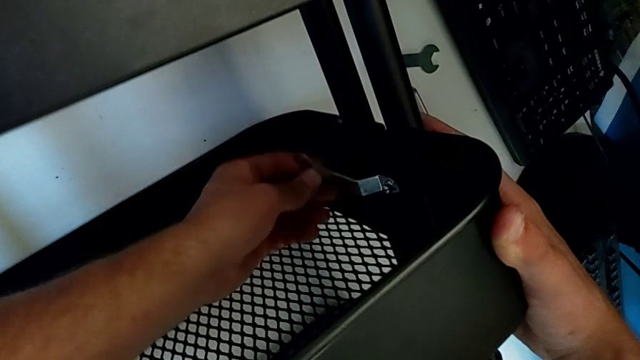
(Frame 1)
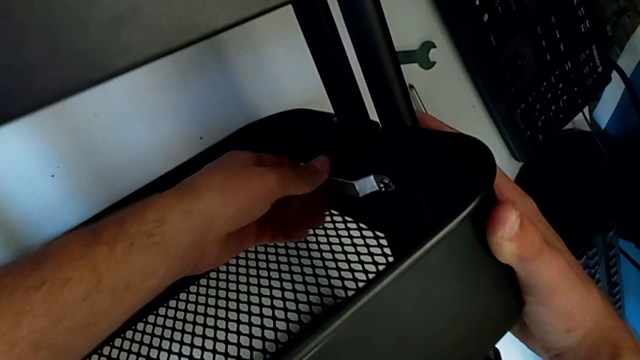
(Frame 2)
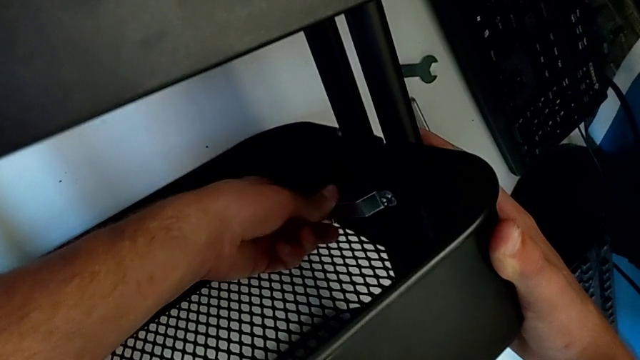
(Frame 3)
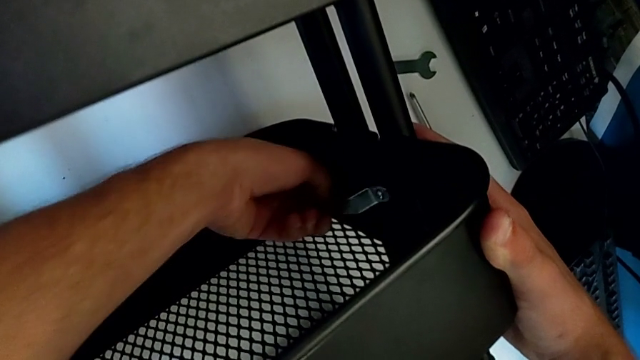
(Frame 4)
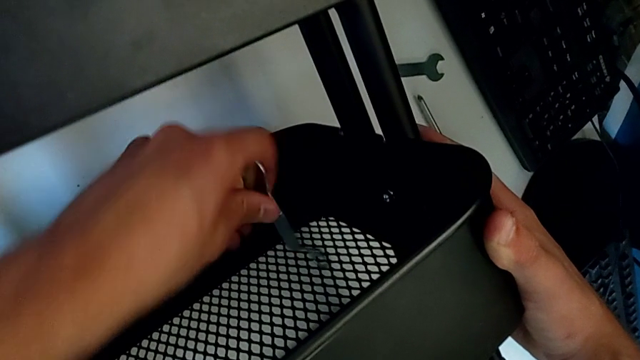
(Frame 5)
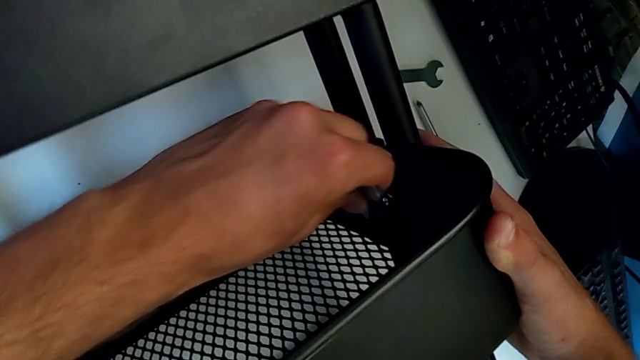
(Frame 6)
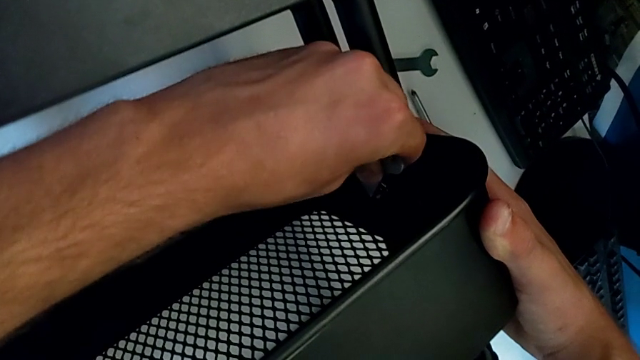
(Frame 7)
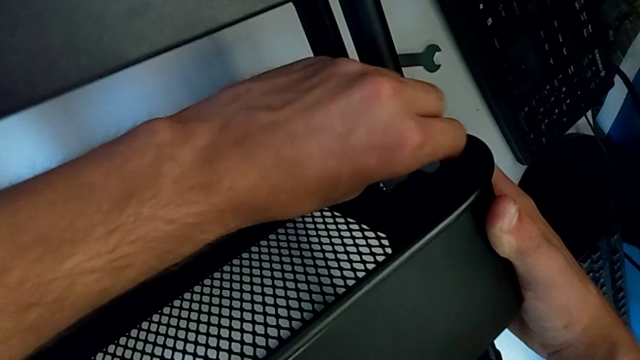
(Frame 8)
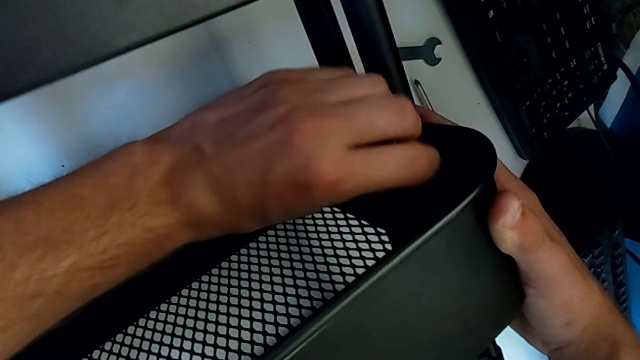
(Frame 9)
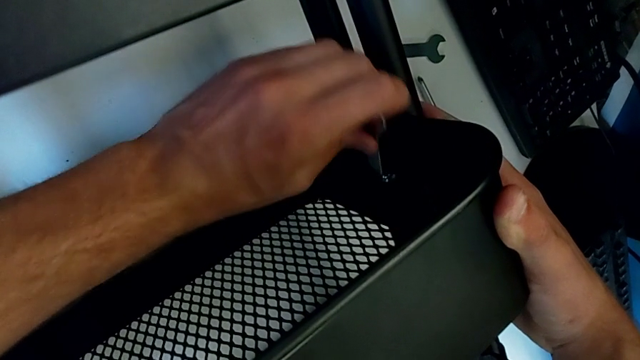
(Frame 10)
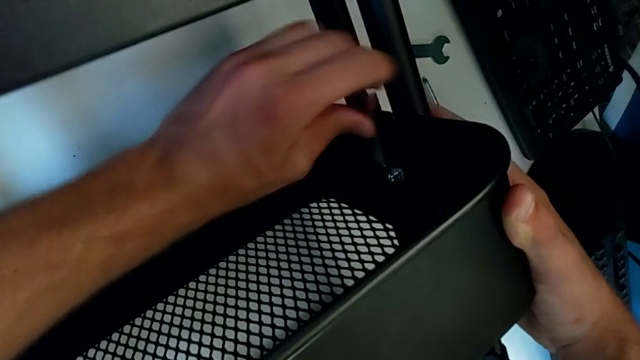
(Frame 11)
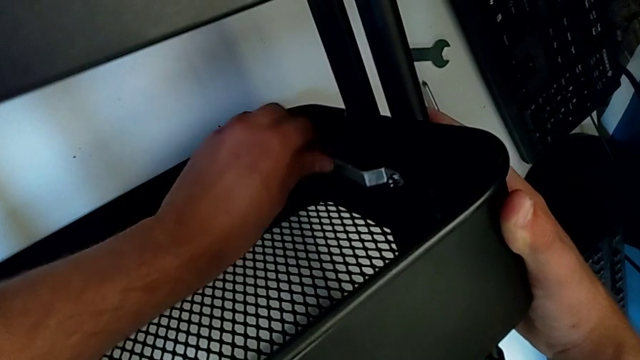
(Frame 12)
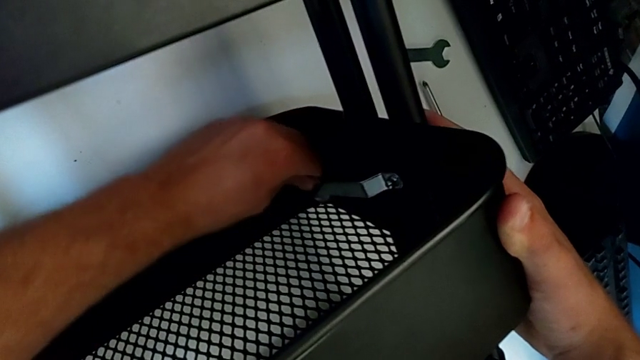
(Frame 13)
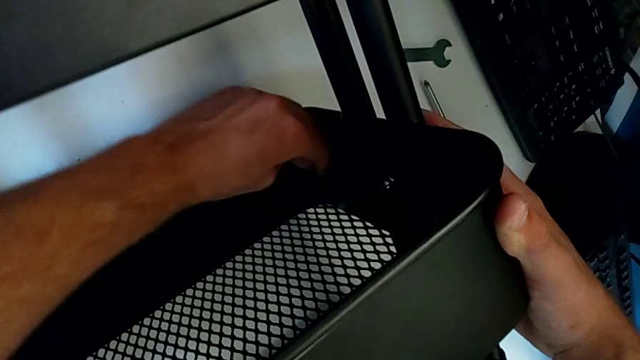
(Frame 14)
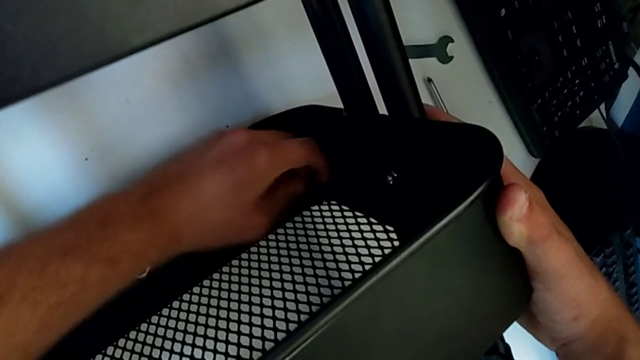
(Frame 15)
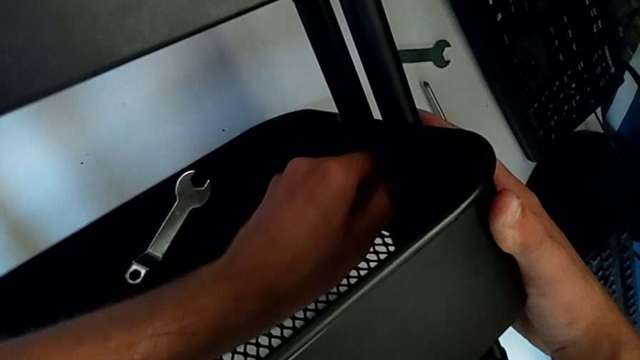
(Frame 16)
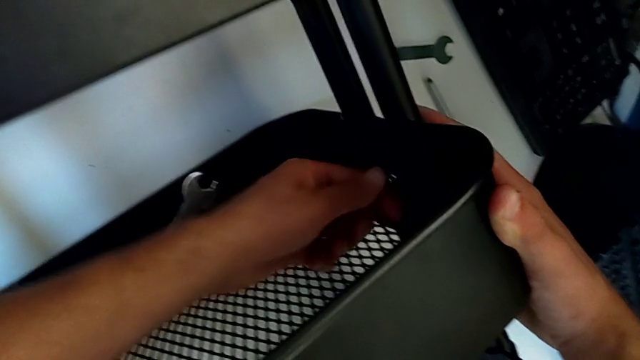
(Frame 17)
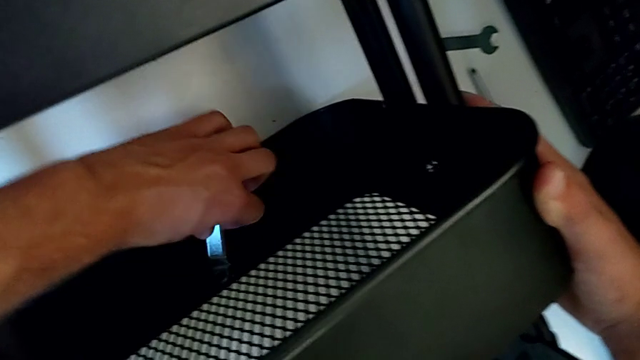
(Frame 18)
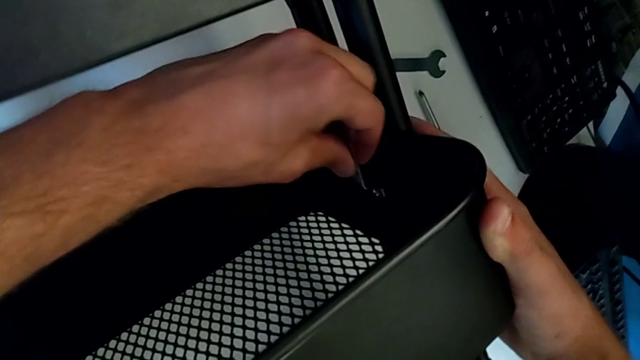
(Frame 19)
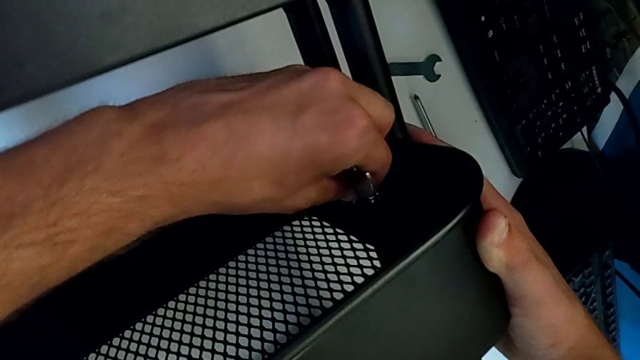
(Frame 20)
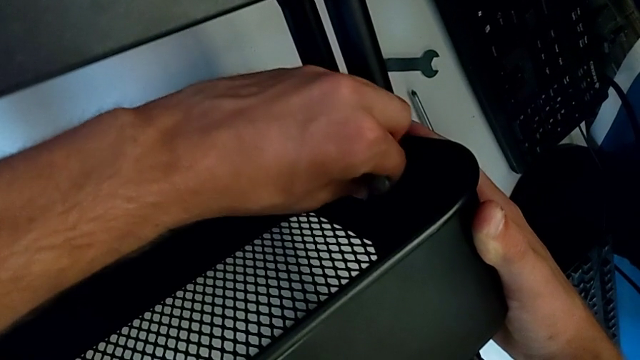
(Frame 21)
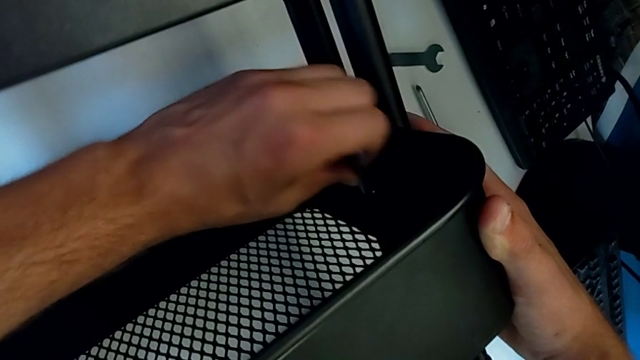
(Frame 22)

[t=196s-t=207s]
The camera wearer is disassembling the second bolt from the middle tray. They keep unscrewing the hexagon cap nut, withdraw the hexagonal wrench, unscrew the hexagon cap nut, grab the hexagonal wrench and insert it.

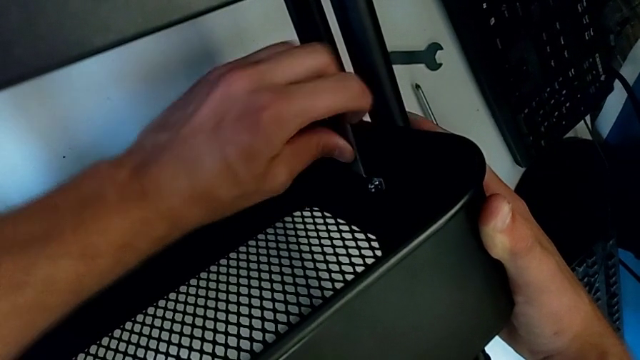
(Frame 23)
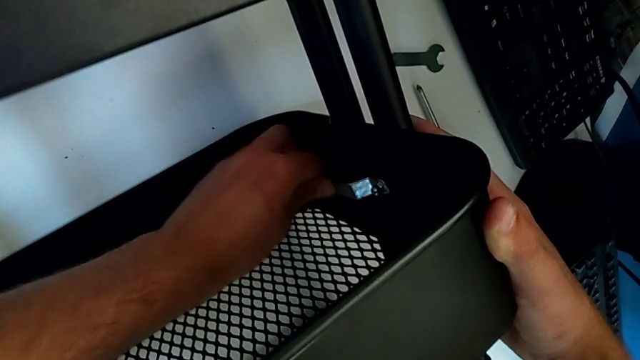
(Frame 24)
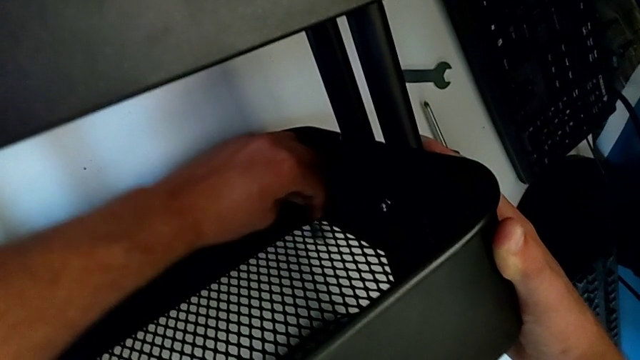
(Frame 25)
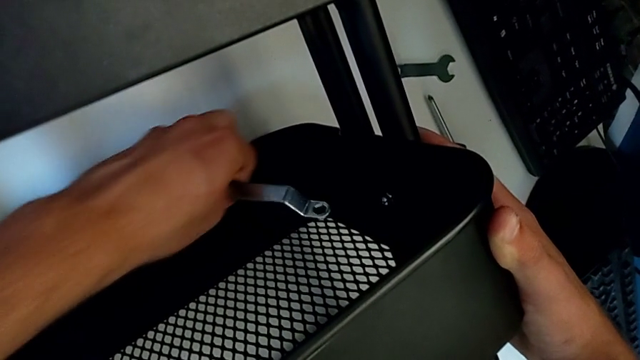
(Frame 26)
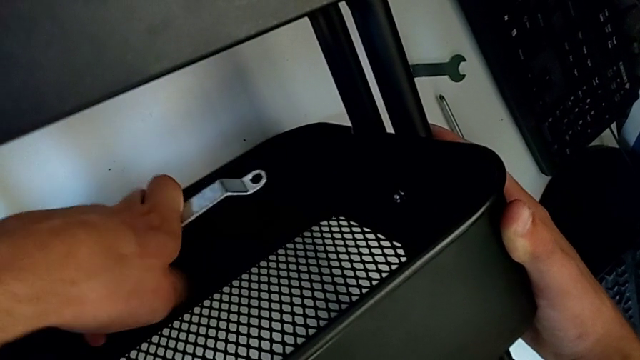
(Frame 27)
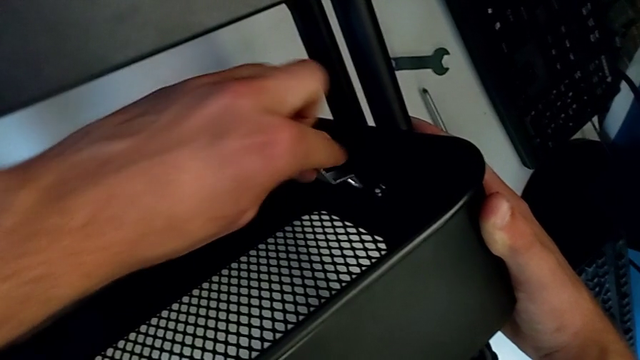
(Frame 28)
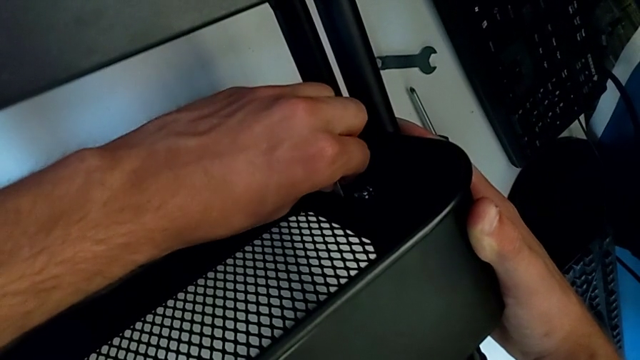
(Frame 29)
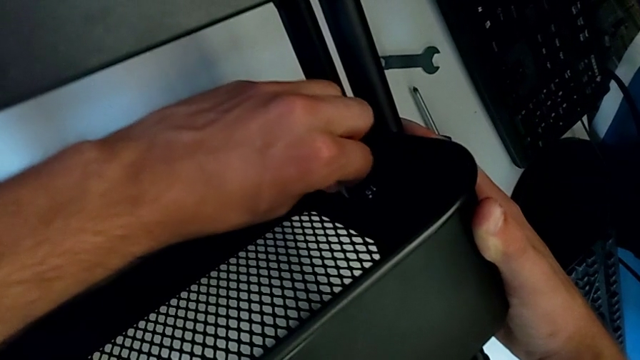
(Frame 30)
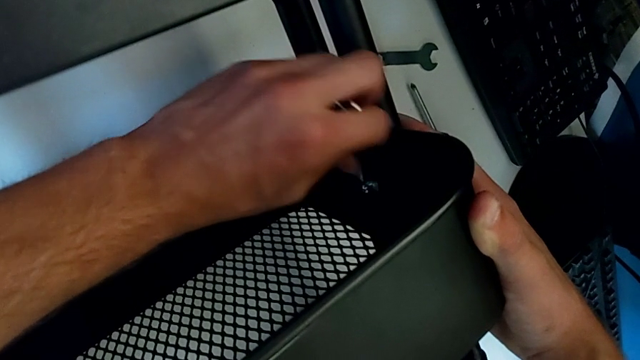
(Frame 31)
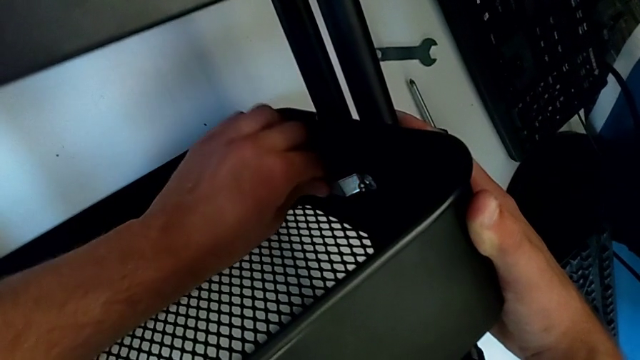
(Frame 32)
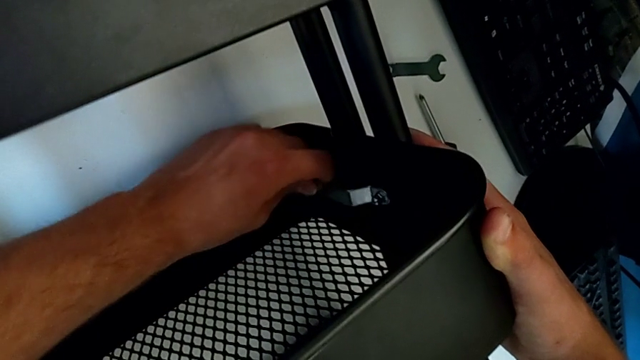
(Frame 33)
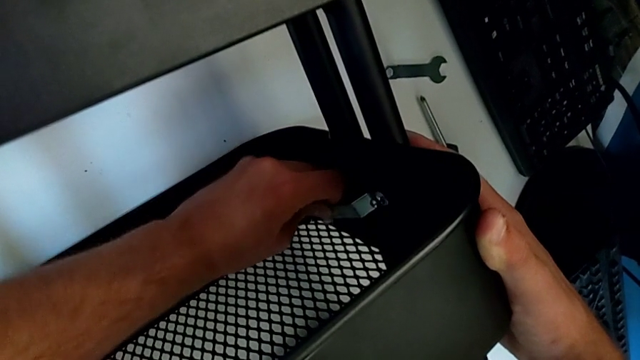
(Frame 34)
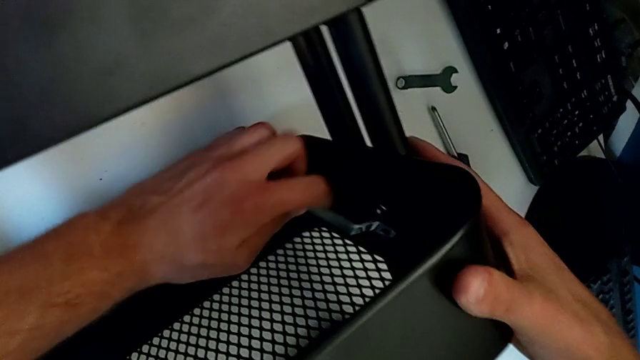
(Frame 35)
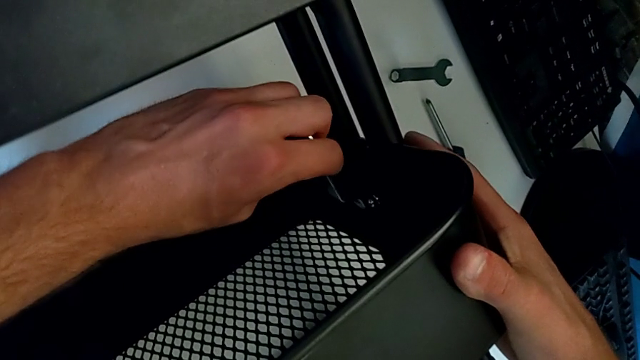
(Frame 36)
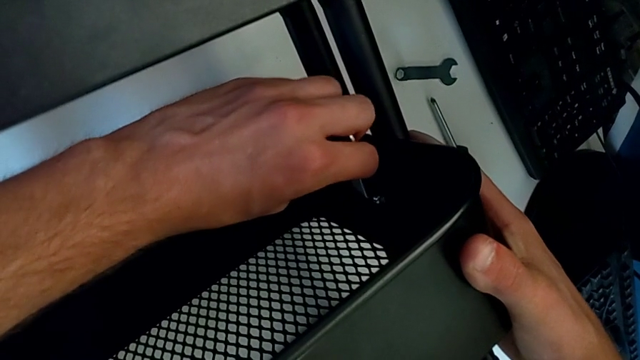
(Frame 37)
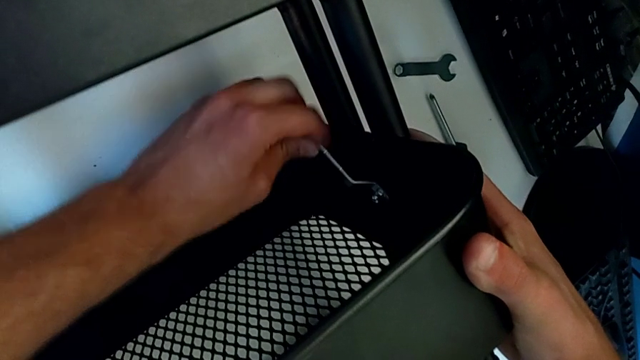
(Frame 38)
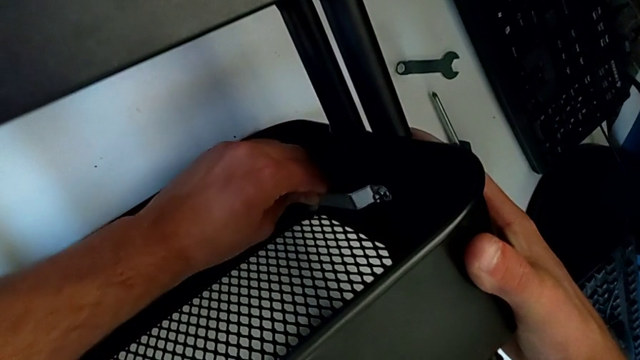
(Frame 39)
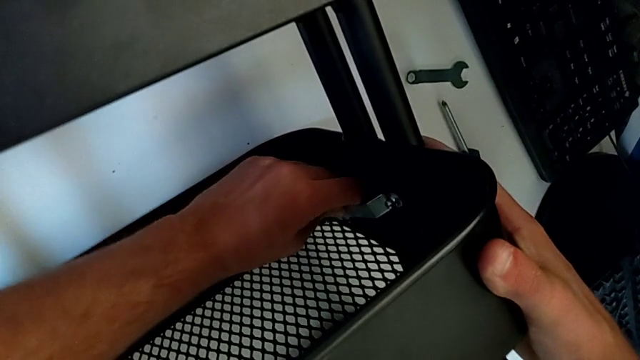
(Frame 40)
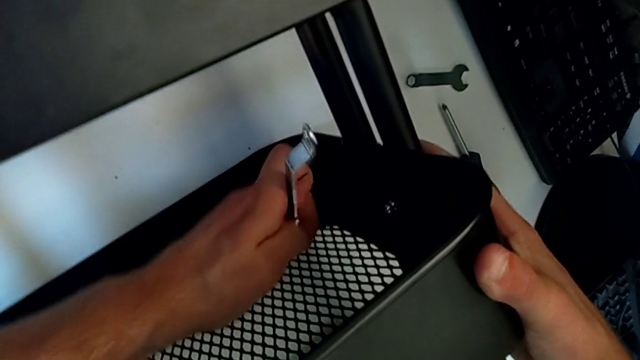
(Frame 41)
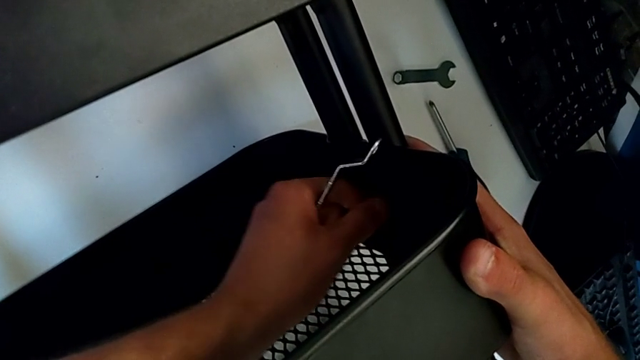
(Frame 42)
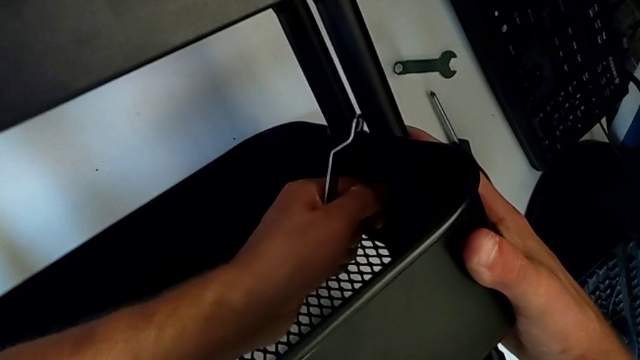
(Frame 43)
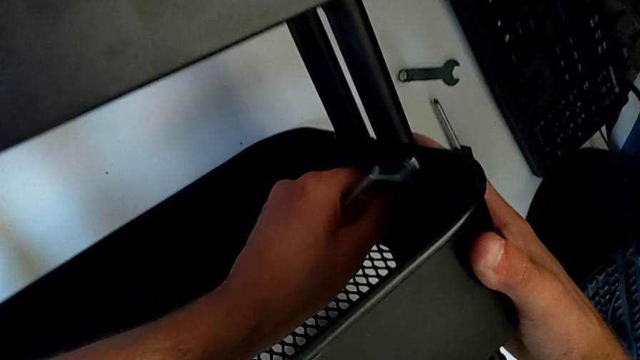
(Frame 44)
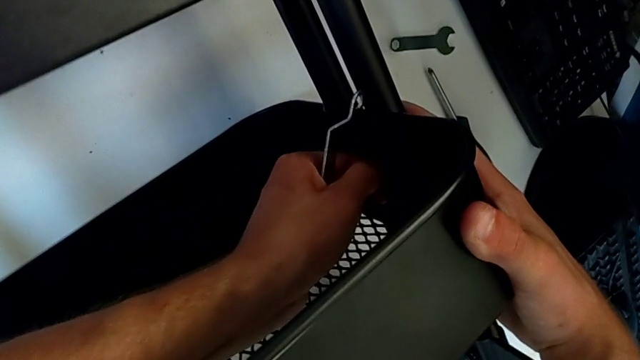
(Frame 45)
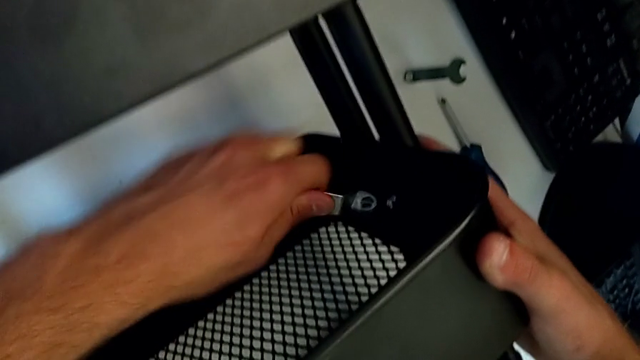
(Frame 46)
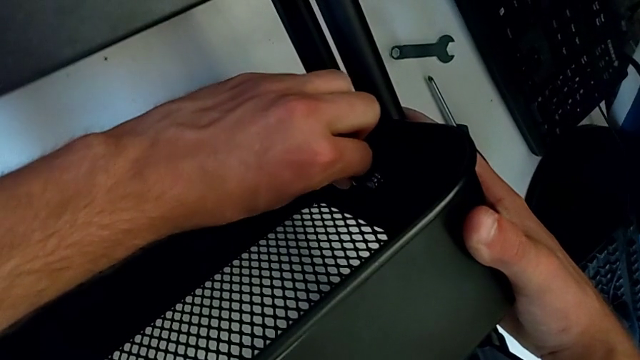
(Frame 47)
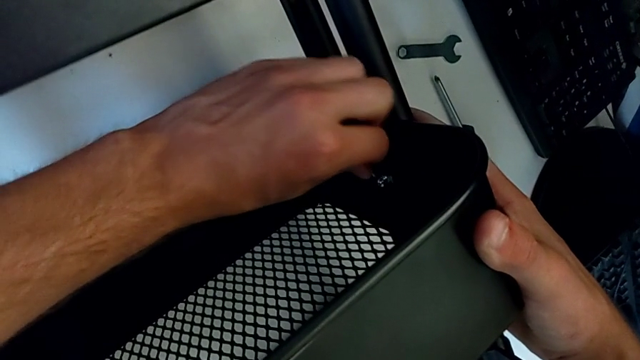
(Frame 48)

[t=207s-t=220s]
The camera wearer is disassembling the second bolt from the middle tray. They unscrew the hexagon cap nut, withdraw it, unscrew the hexagon cap nut and insert the hexagonal wrench.
